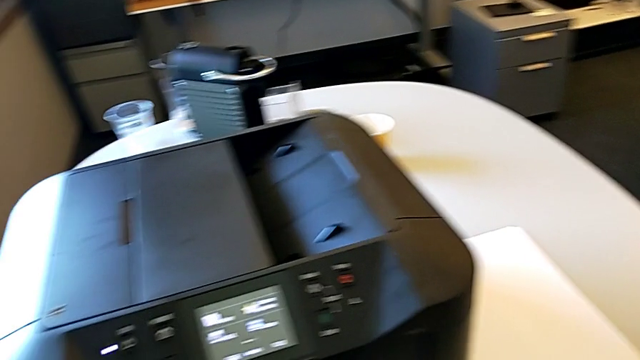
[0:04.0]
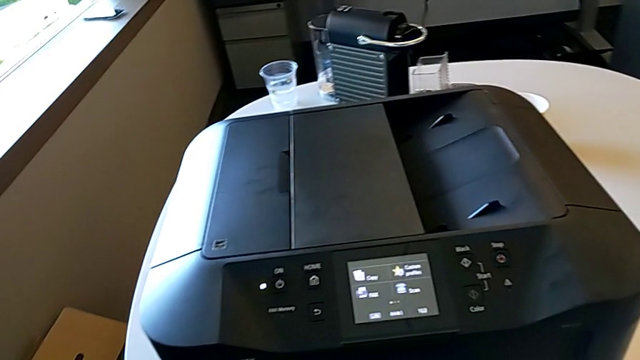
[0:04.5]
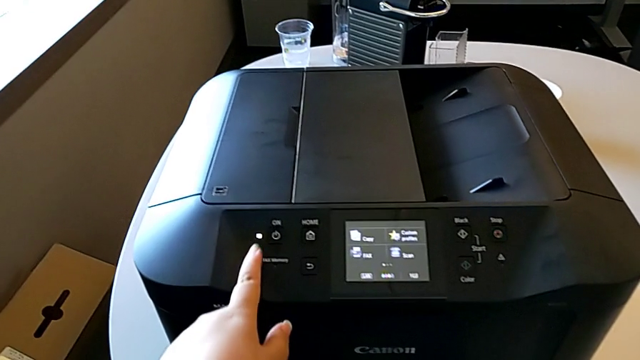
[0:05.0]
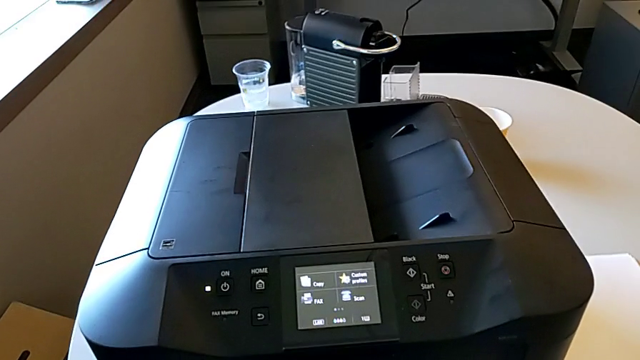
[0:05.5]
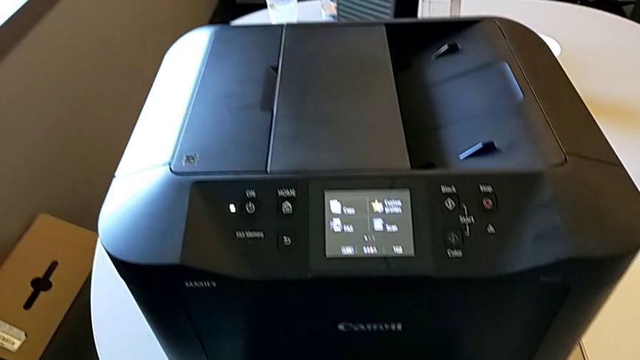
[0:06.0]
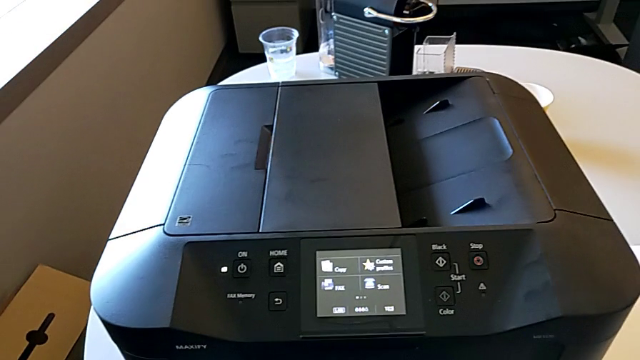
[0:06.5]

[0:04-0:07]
The camera wearer turns on the black printer. They press the button.

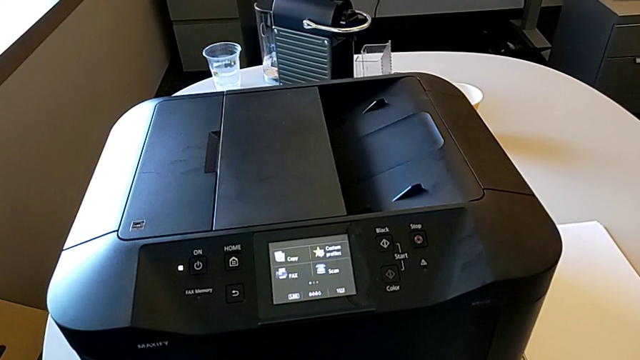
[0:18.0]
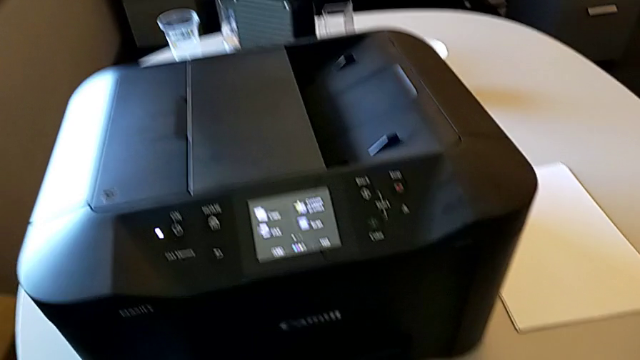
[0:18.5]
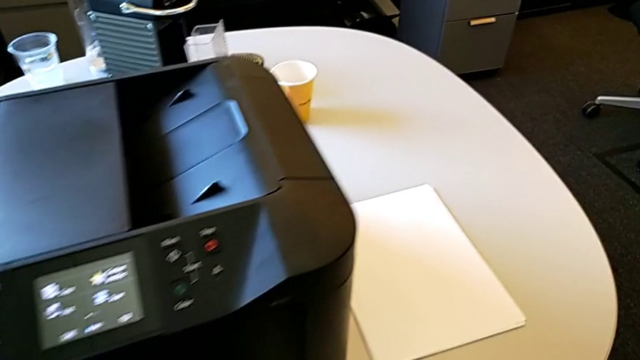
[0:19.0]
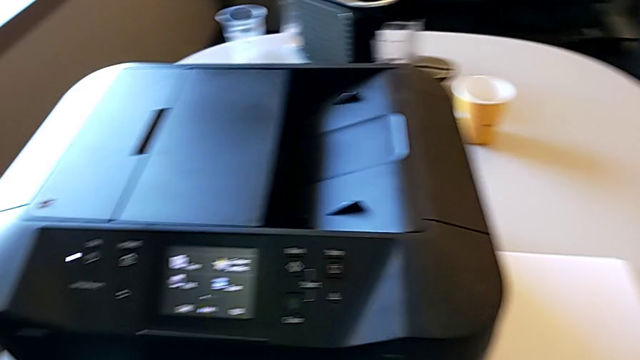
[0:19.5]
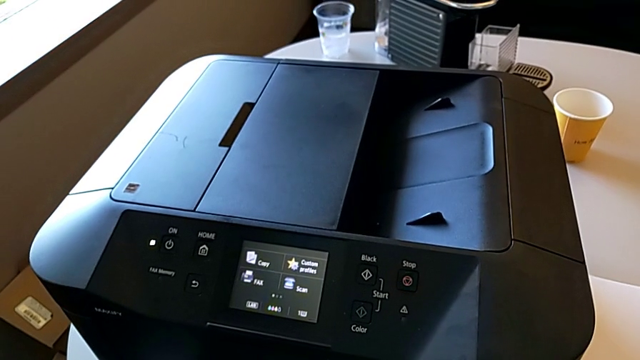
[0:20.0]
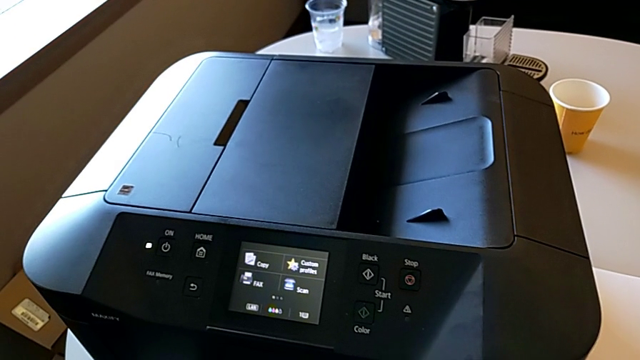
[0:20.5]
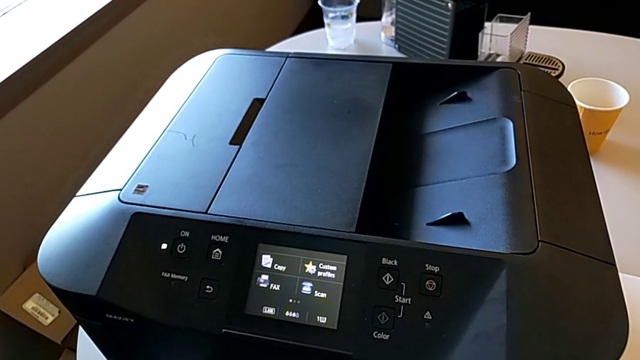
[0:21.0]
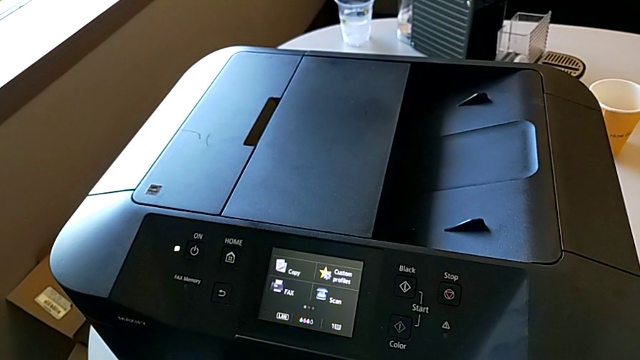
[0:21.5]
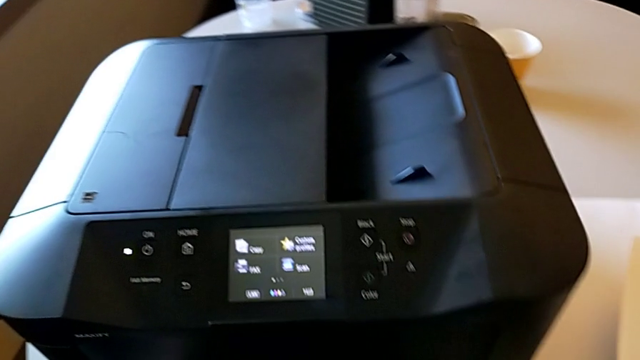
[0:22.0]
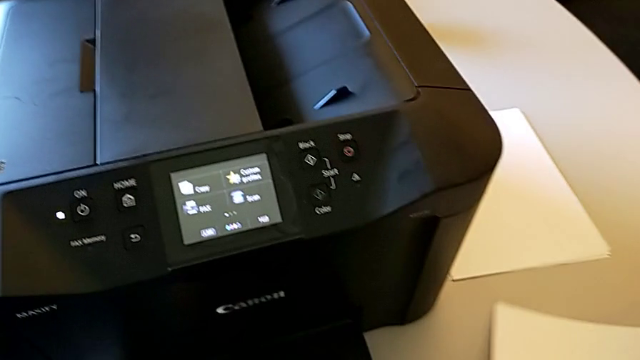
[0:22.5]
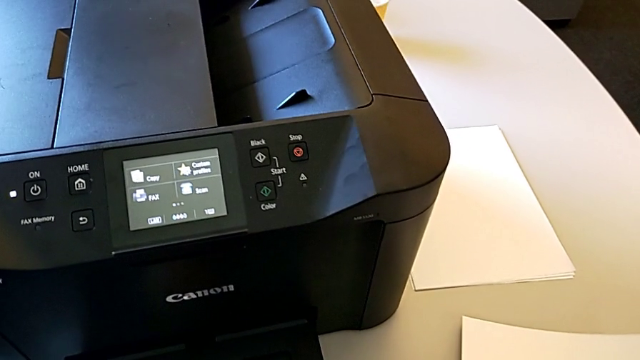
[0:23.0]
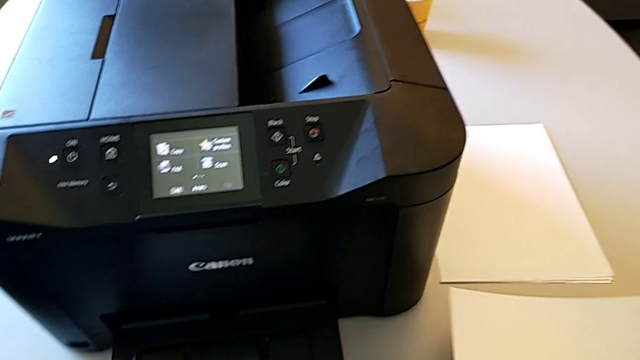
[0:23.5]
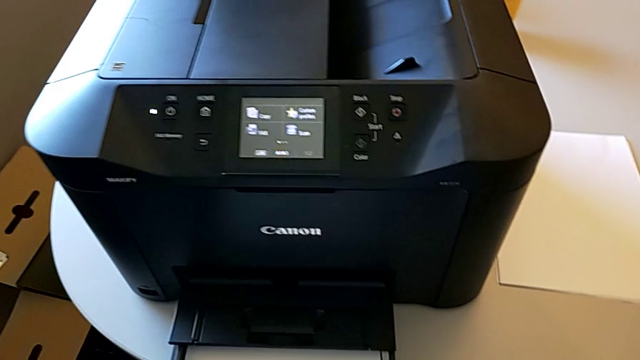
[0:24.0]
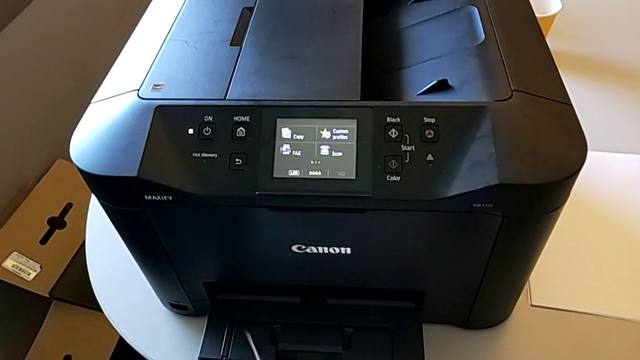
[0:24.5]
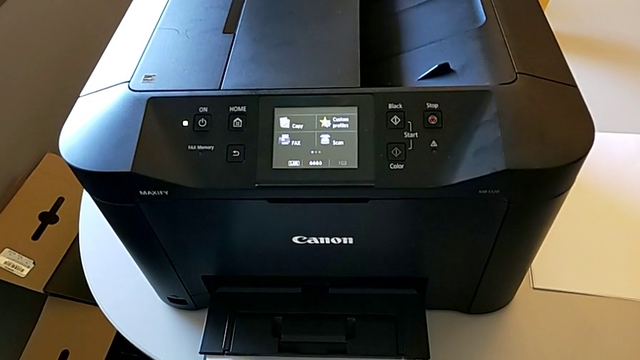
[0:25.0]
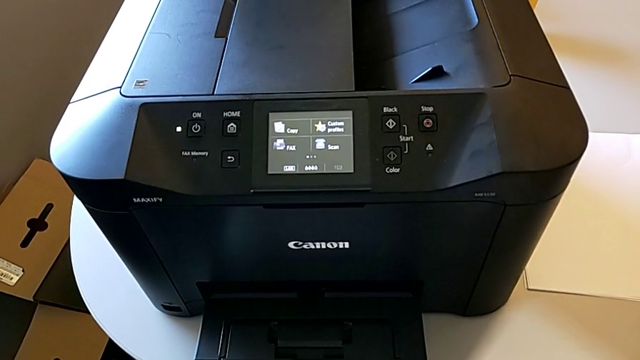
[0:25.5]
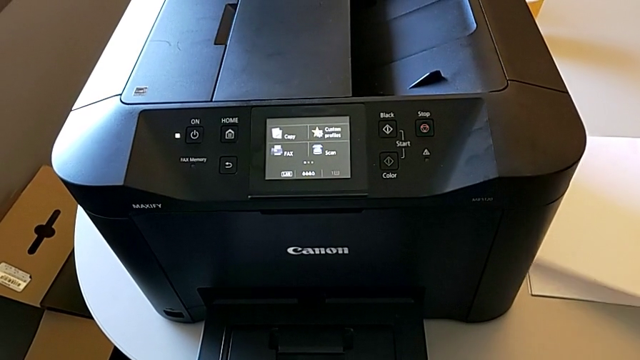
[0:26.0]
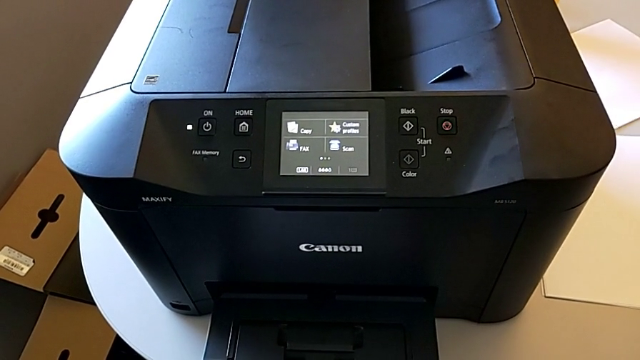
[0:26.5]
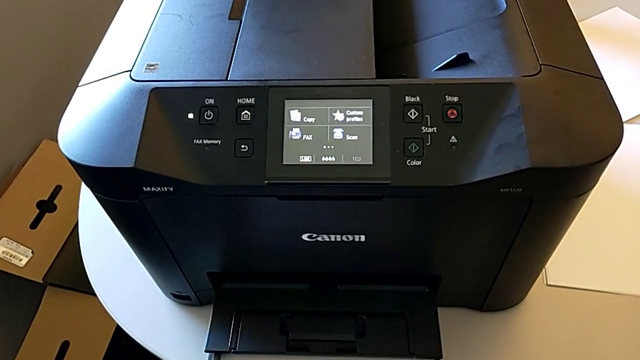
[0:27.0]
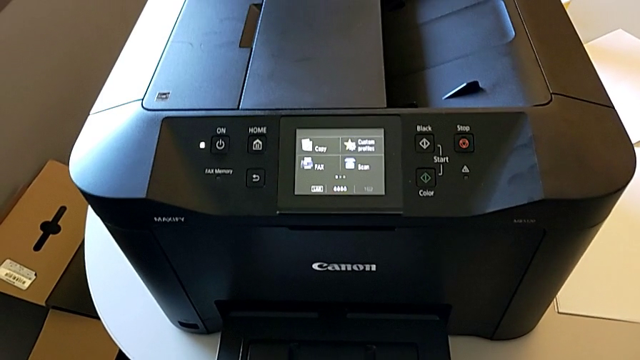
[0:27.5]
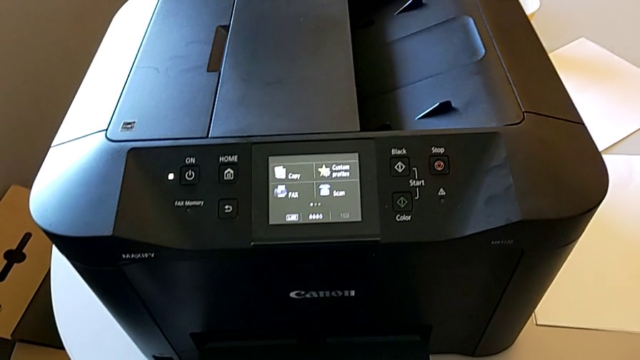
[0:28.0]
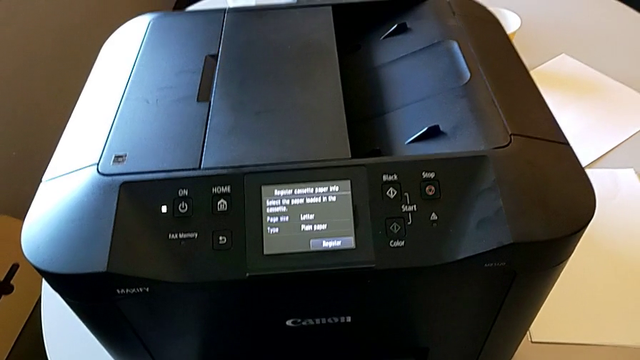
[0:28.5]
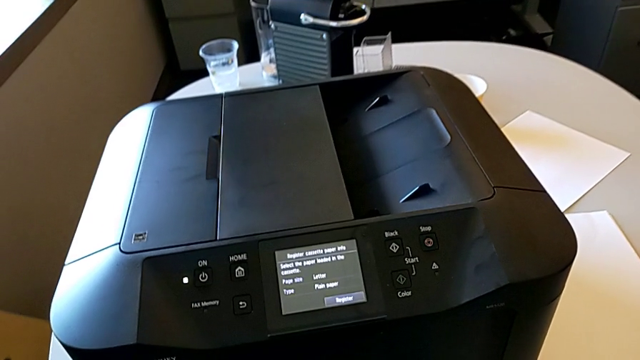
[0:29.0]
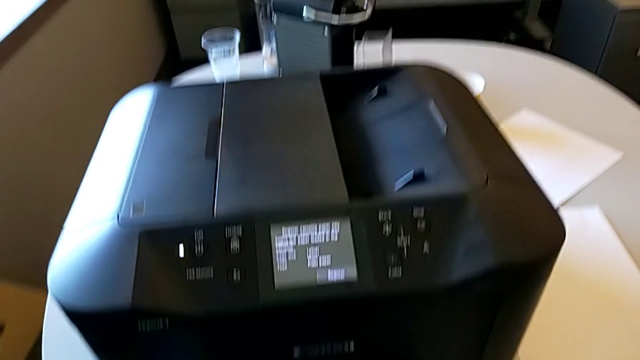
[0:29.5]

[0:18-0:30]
The camera wearer adds stacks of paper to the paper tray. They grab the paper stack, drop it and pull the extending paper tray.

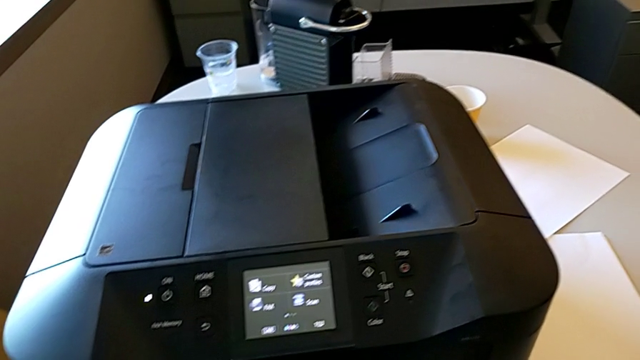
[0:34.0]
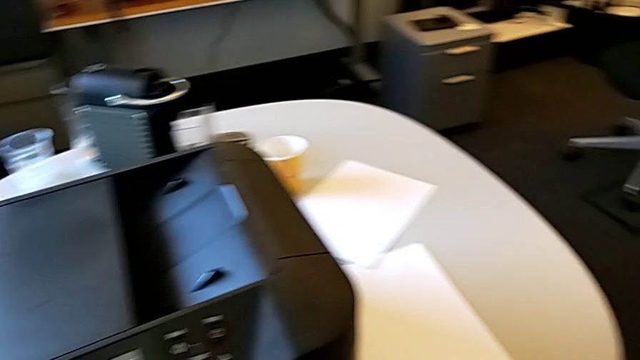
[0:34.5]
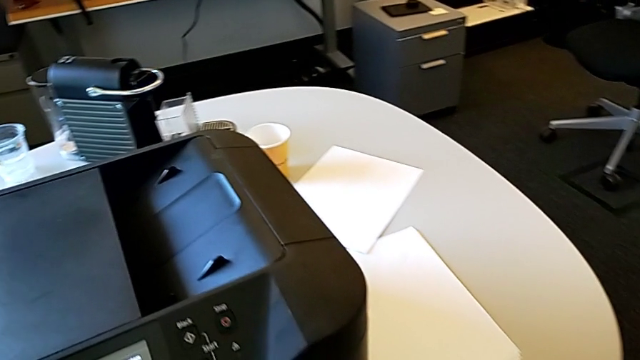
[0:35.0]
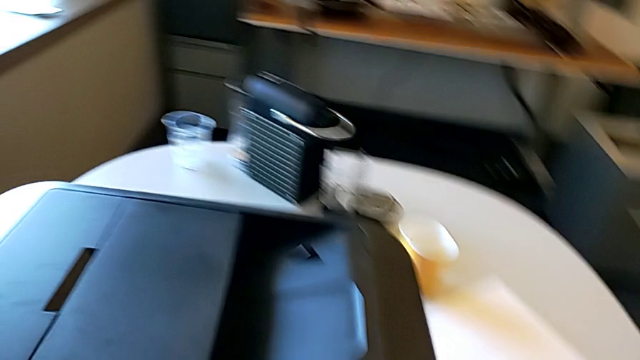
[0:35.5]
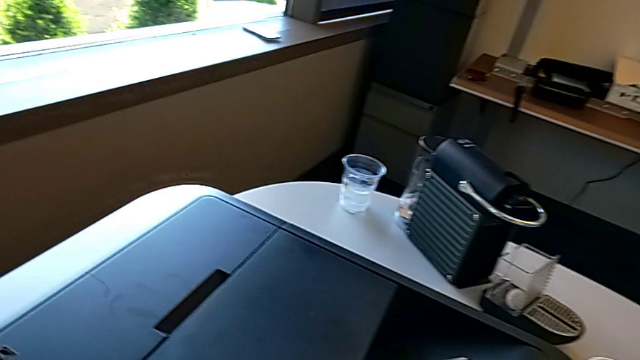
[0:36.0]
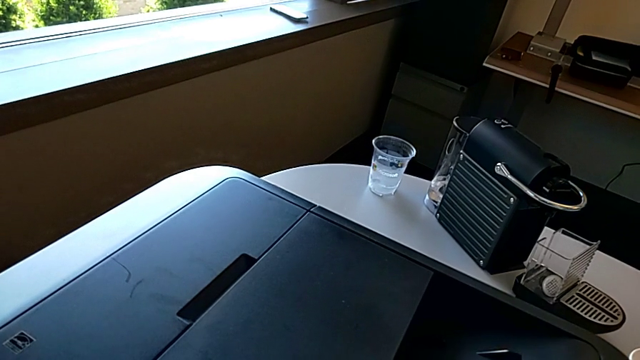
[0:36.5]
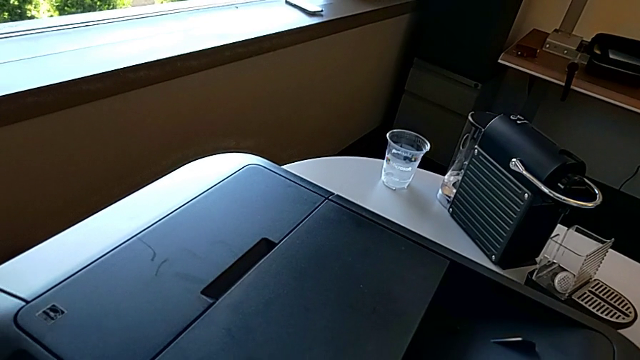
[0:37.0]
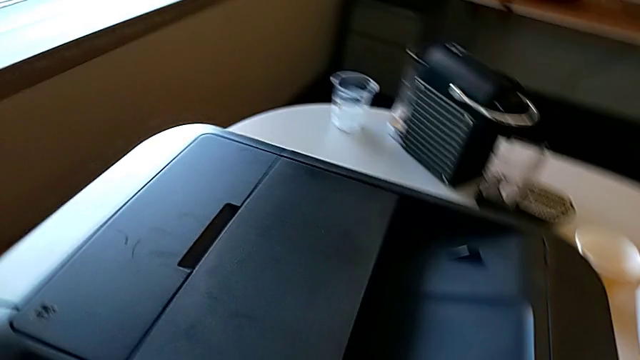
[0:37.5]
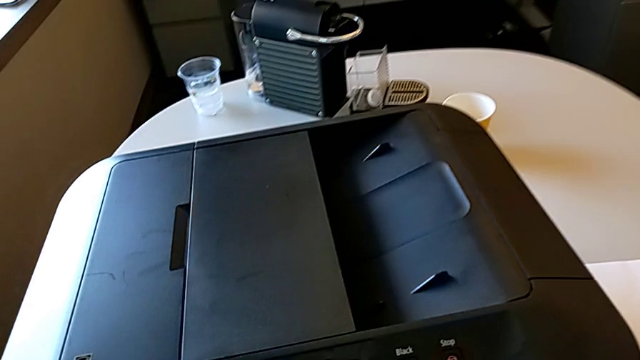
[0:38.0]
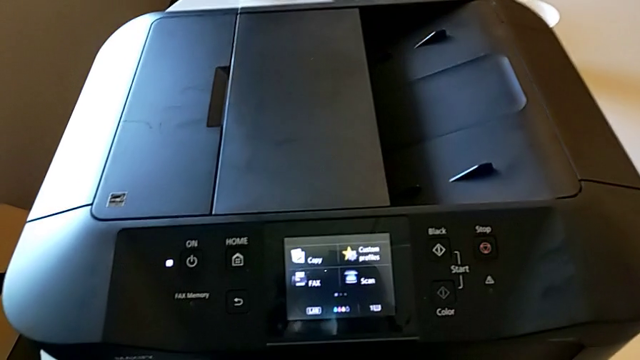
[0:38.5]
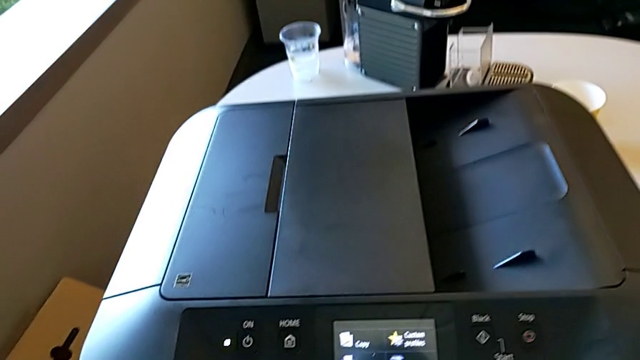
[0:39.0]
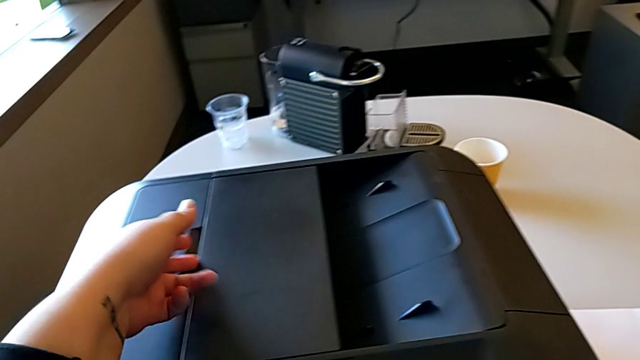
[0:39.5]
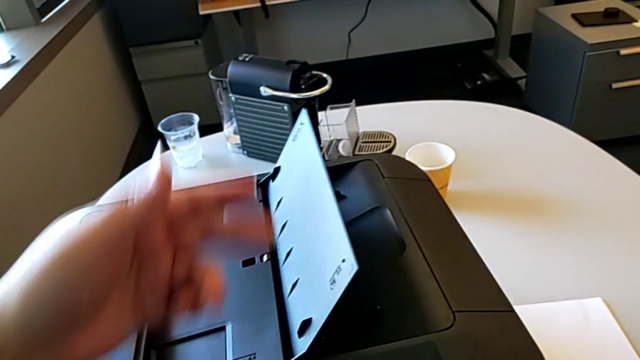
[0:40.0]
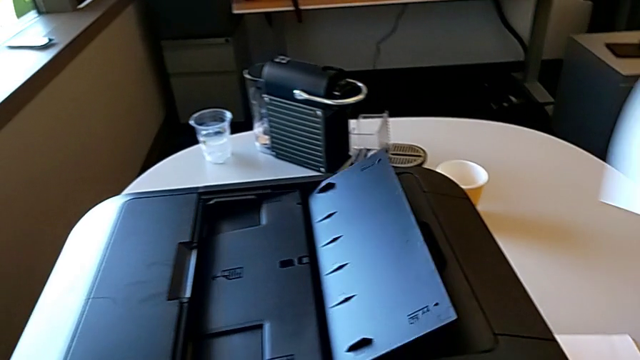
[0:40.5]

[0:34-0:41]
The camera wearer is placing a stack of papers on the printer. They press the button, grab the paper stack, lift it and open the tray shield.
